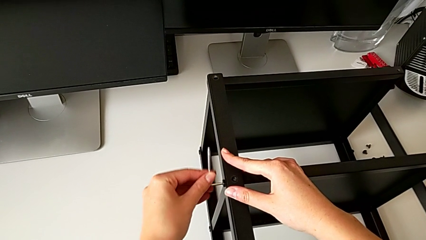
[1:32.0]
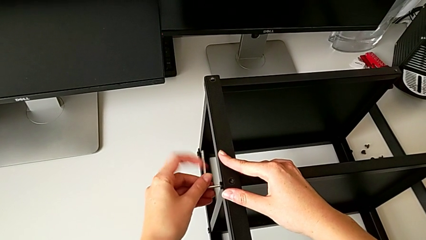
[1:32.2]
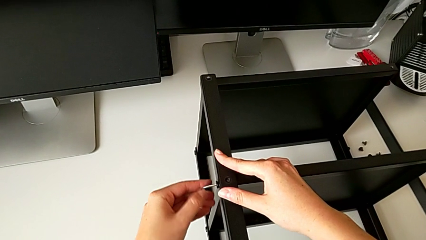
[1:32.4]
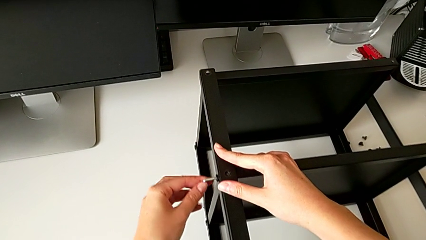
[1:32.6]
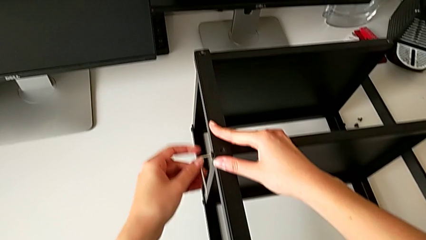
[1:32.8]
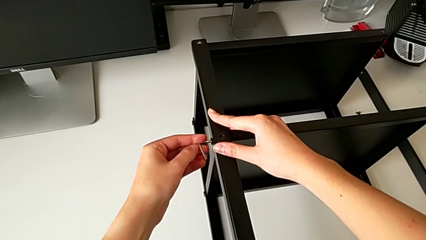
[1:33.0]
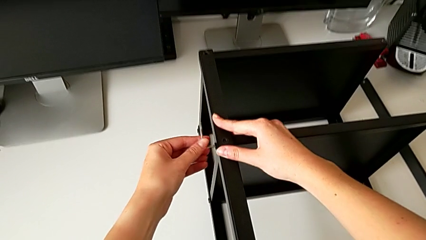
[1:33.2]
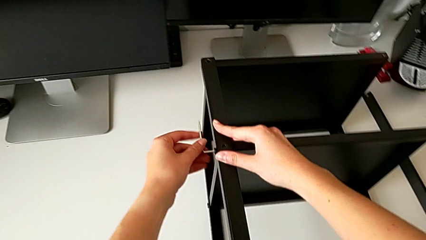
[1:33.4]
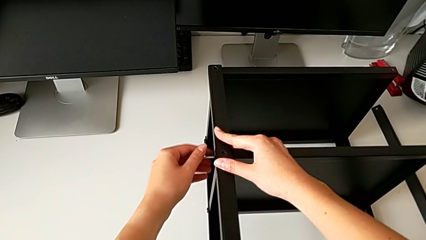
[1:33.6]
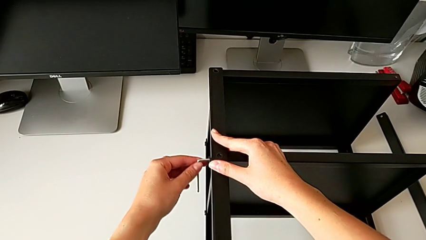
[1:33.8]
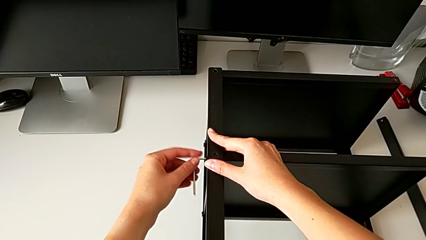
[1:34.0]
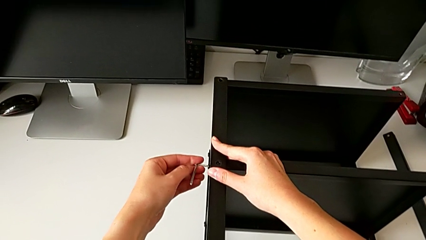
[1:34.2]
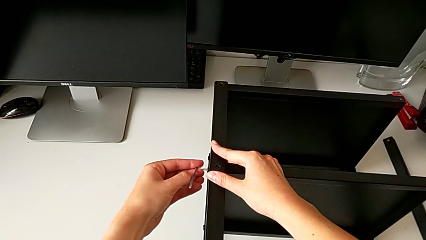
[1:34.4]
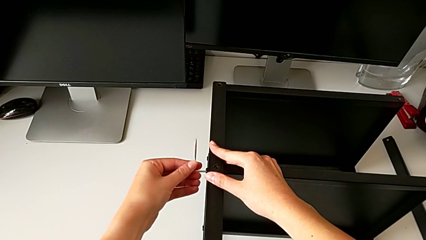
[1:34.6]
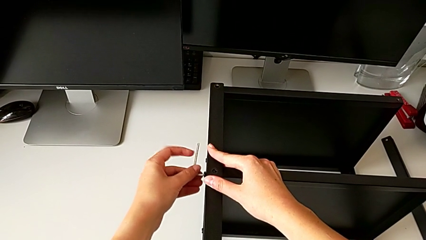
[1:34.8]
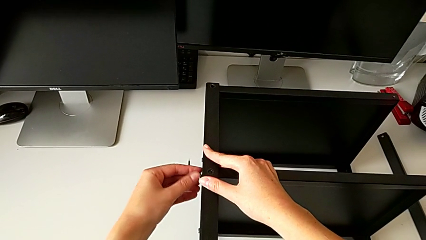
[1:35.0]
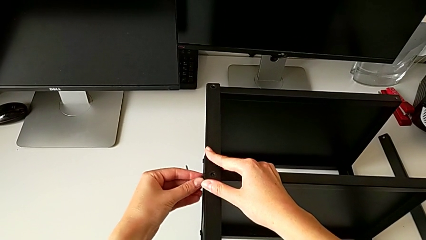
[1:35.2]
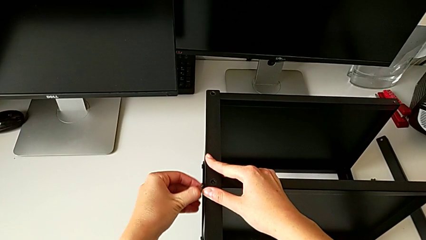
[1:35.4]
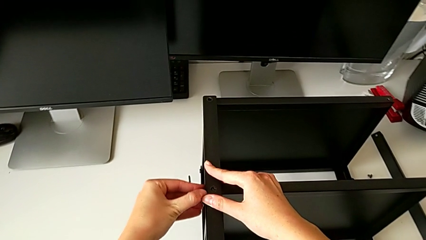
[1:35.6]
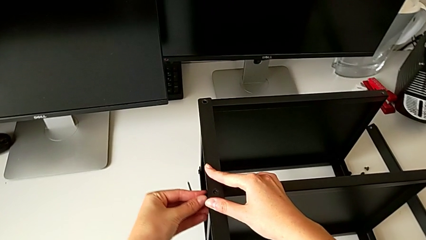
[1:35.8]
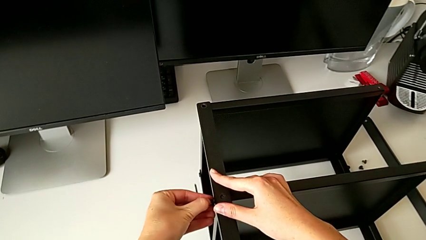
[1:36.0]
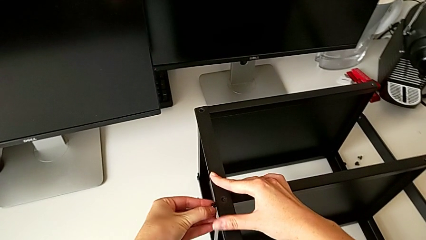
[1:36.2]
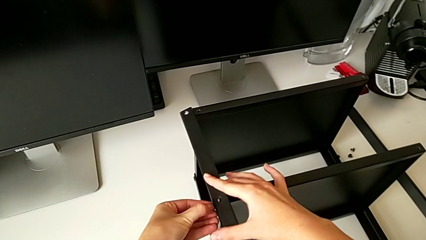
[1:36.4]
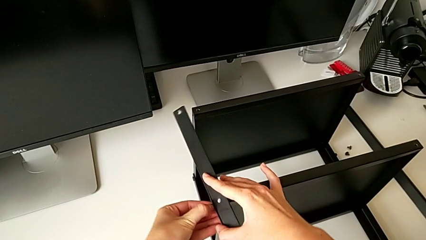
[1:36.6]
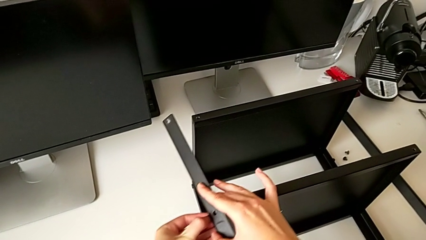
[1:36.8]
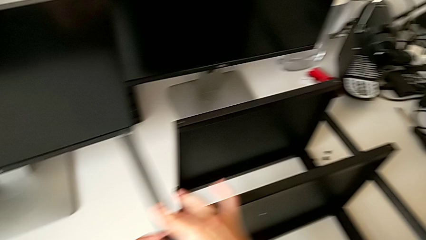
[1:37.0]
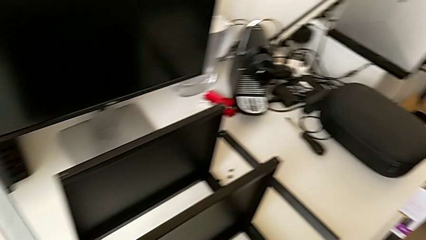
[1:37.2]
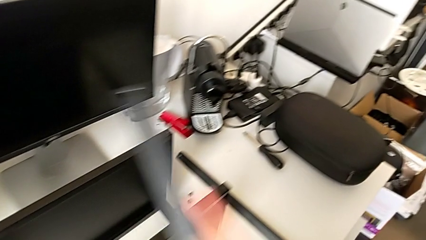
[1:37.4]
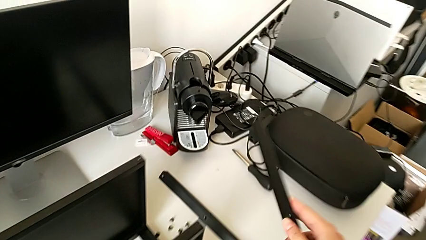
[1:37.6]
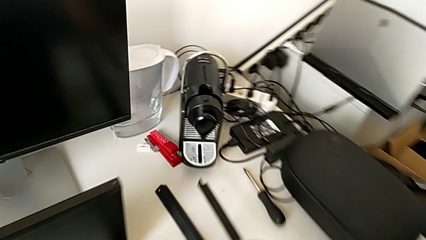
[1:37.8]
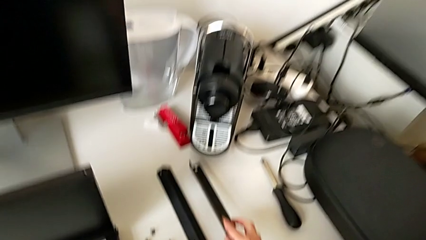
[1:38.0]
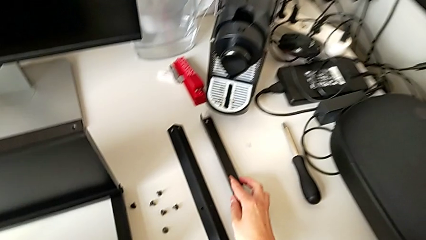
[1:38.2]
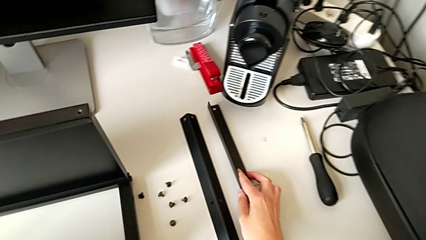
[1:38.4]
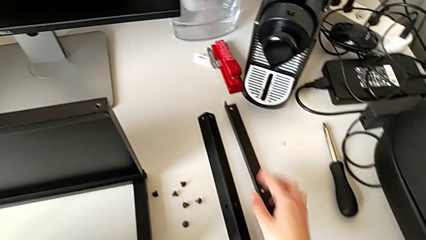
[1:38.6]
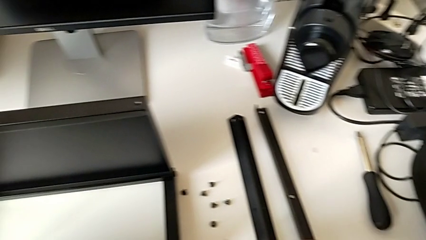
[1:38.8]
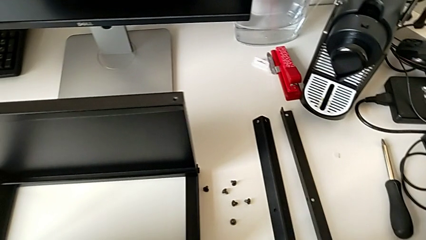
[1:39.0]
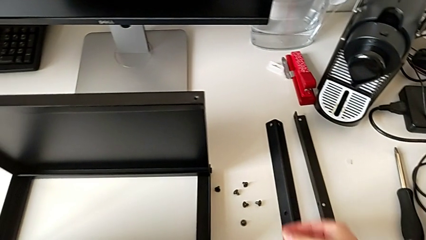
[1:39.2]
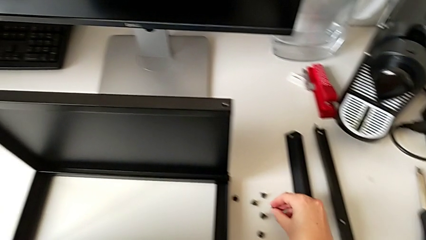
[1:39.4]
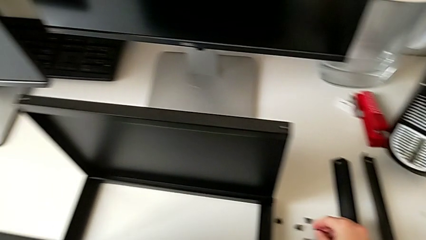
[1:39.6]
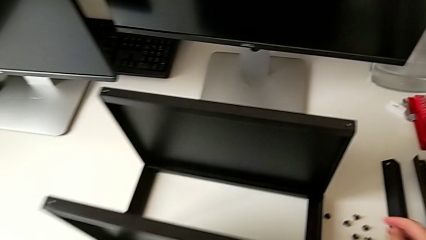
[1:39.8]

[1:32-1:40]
The camera wearer is disassembling the second leg. They unscrew the hex socket head, withdraw the Allen wrench, disassemble the hex socket head, disassemble the second leg, place it and place the hex socket head.

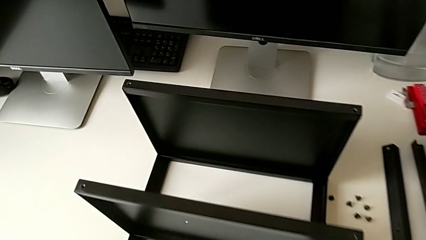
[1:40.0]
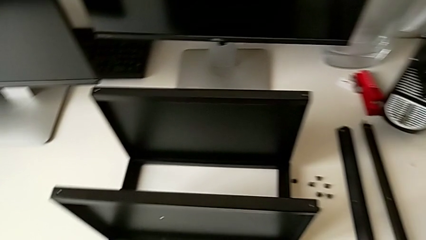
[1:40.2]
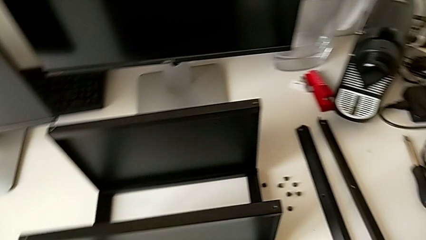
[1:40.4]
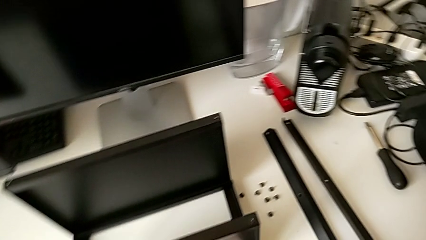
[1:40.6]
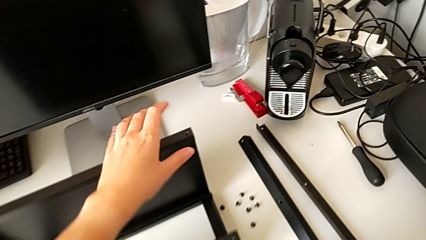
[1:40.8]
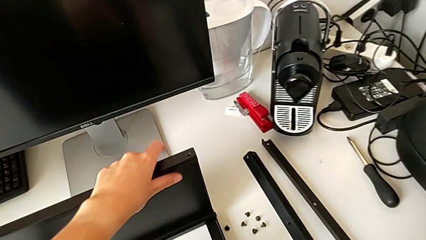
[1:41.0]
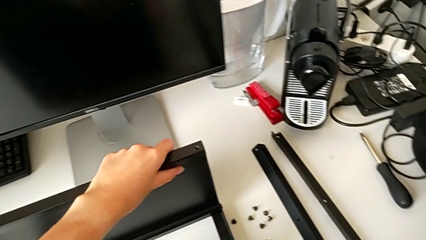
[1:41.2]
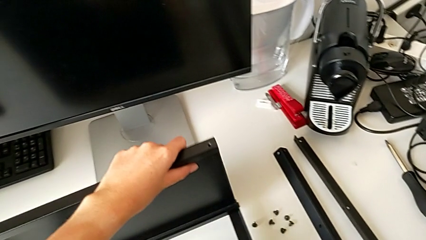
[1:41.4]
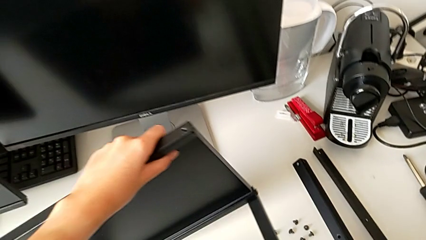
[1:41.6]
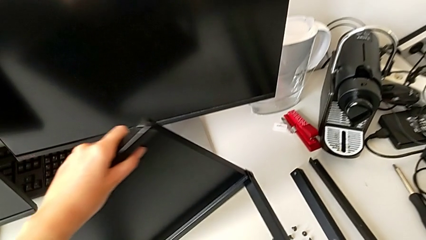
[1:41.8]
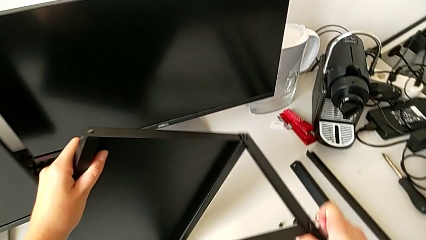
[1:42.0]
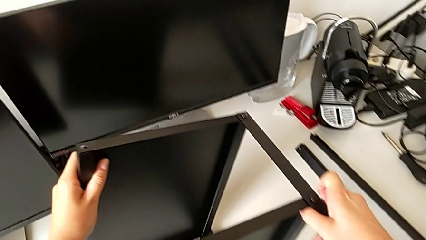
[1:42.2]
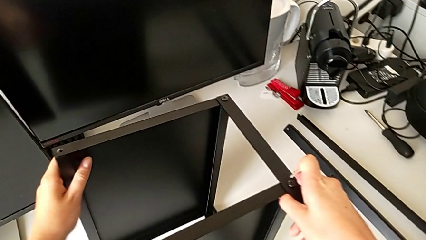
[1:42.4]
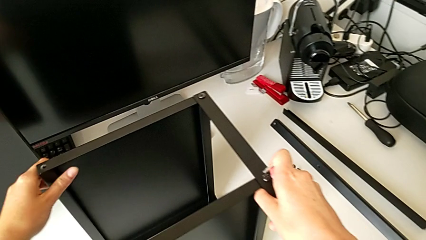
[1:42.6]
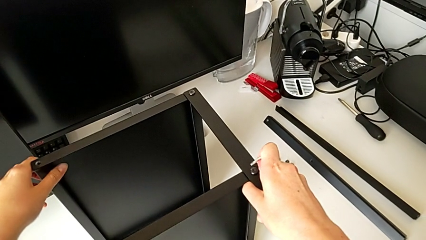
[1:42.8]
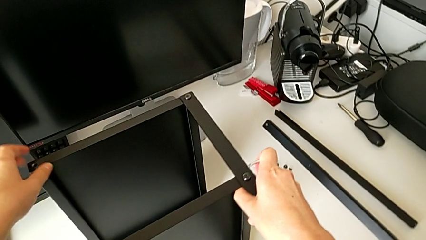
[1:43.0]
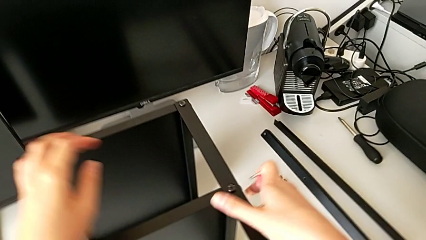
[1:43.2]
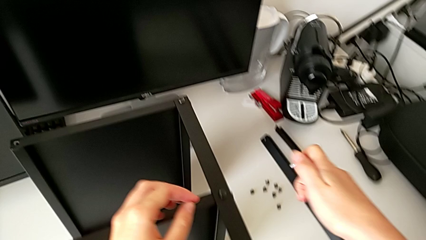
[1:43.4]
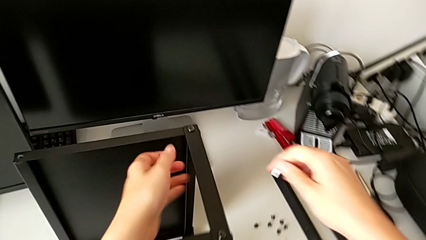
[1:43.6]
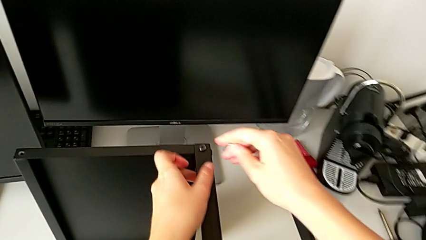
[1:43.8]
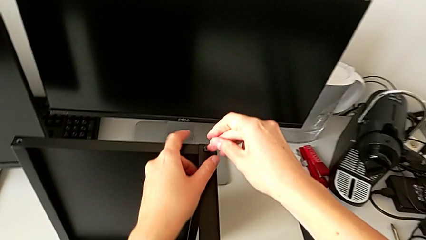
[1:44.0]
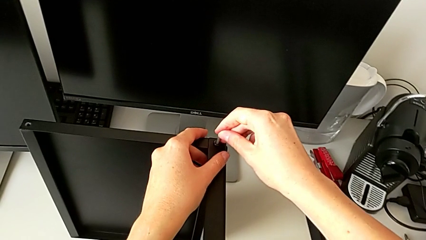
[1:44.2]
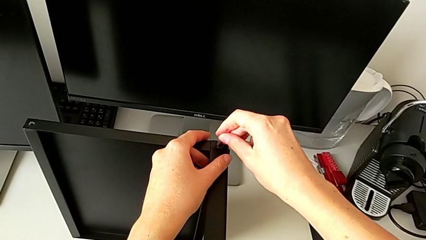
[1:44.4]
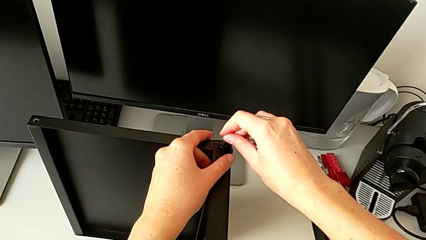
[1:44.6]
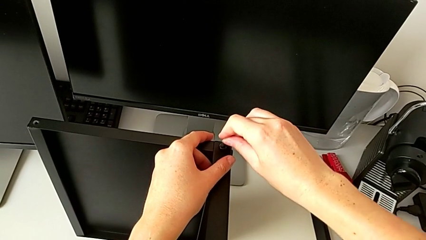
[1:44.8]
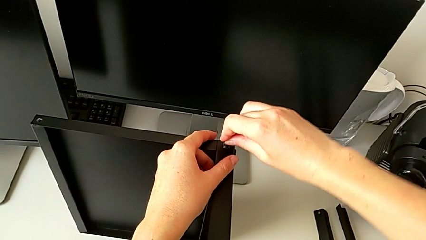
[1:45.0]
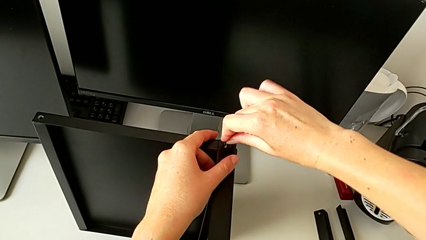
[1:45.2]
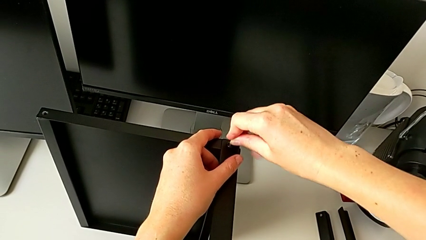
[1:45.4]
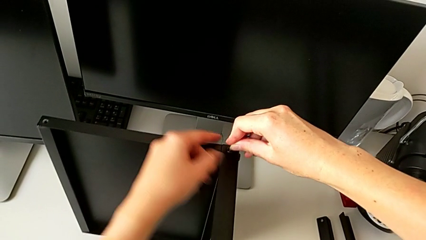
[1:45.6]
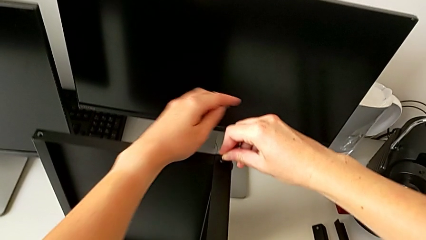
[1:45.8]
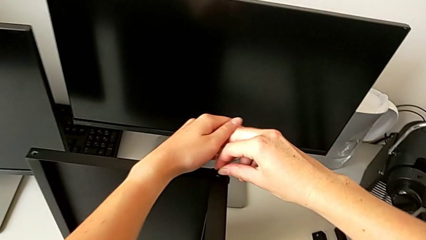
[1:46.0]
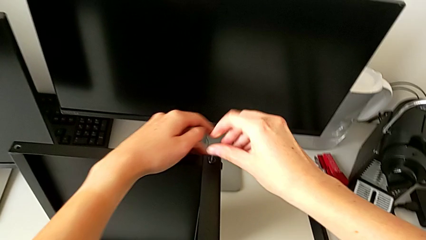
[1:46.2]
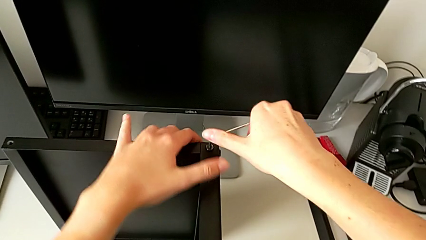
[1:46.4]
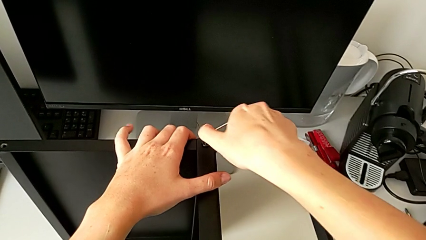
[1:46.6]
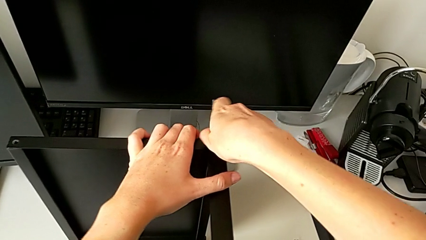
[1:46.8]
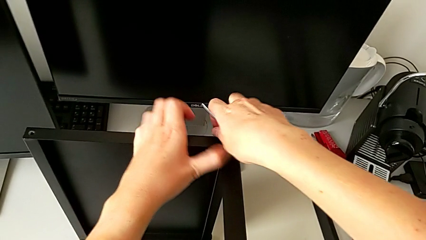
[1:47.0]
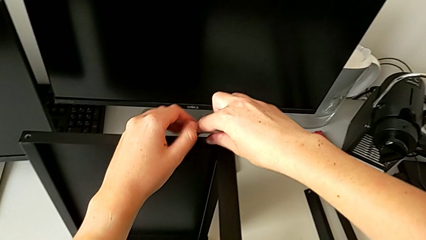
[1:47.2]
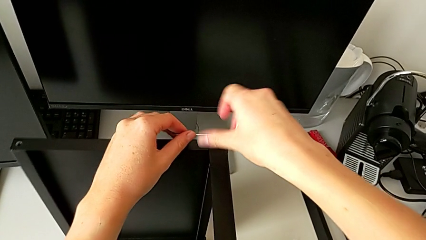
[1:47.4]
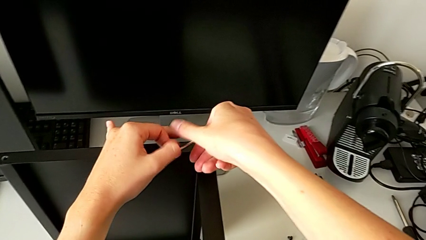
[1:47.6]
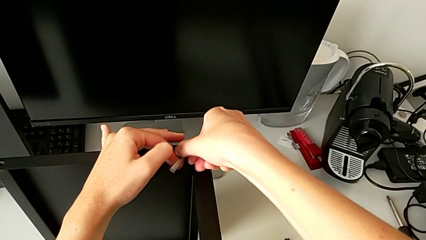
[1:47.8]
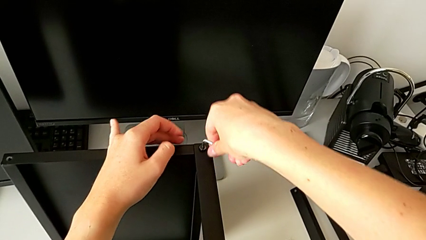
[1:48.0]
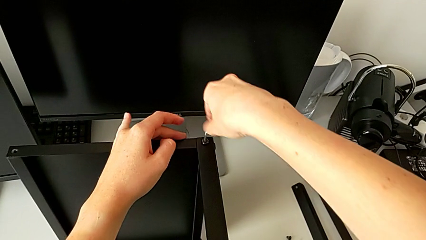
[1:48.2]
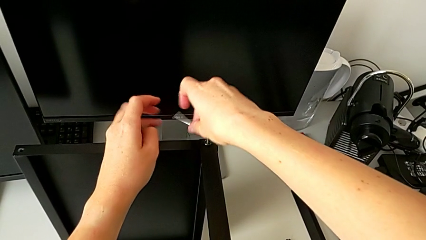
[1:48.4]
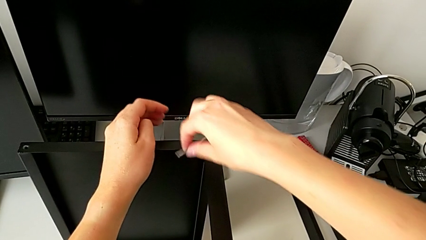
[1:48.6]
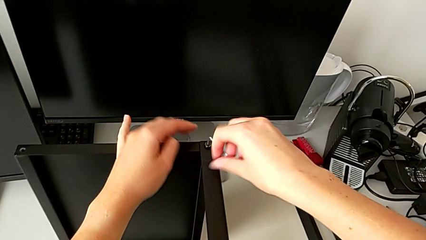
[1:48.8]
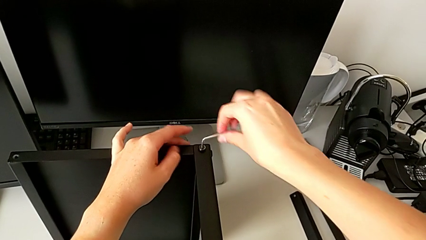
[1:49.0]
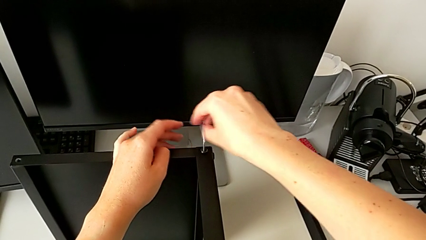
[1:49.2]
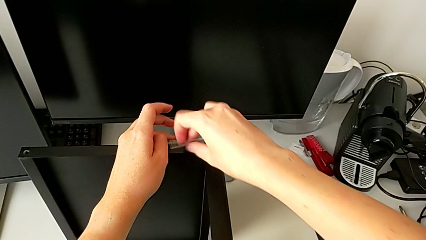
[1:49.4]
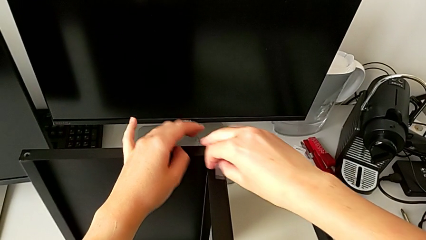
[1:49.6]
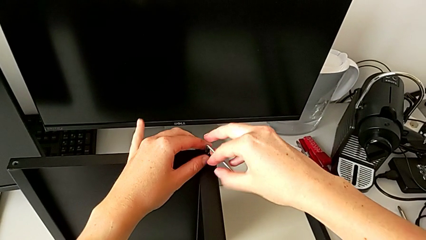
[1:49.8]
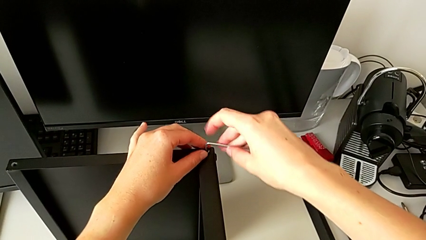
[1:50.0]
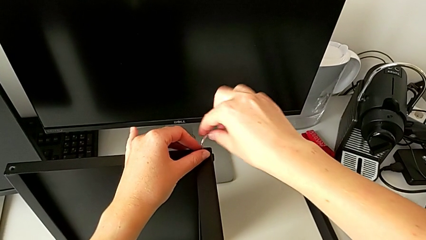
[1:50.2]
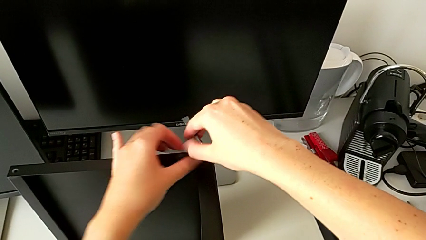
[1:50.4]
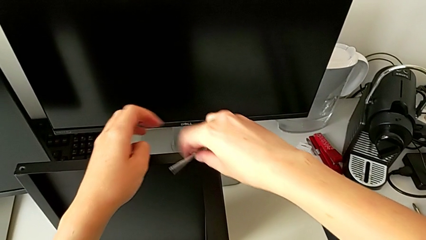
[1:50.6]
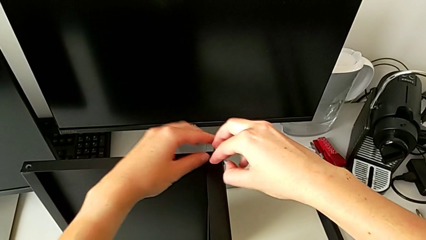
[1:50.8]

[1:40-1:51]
The camera wearer is disassembling the third leg of the table. They rotate the nightstand, insert the Allen wrench and unscrew the hex socket head.
